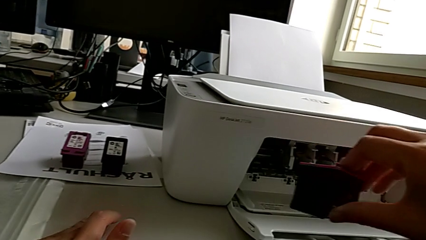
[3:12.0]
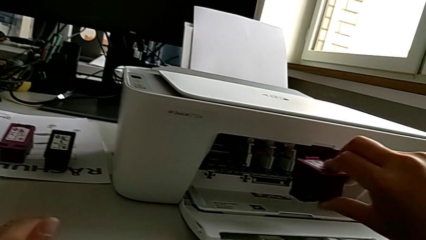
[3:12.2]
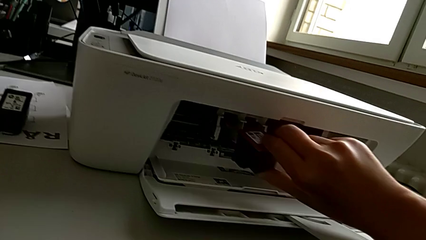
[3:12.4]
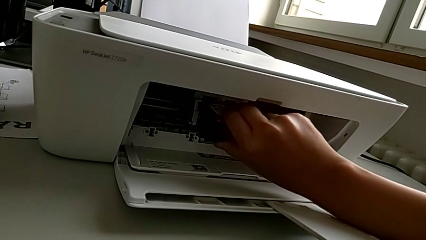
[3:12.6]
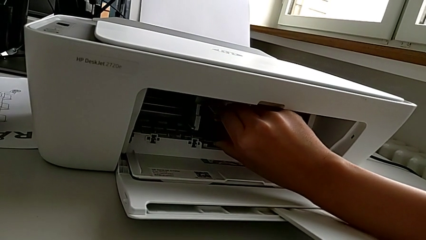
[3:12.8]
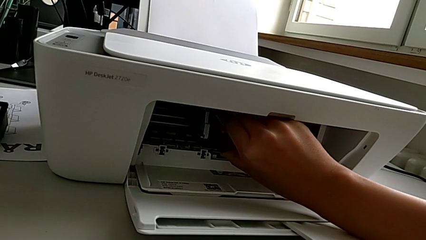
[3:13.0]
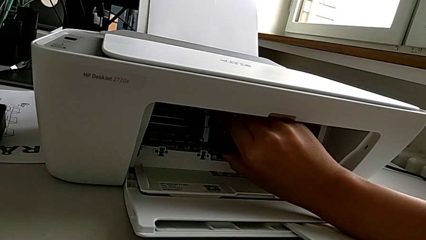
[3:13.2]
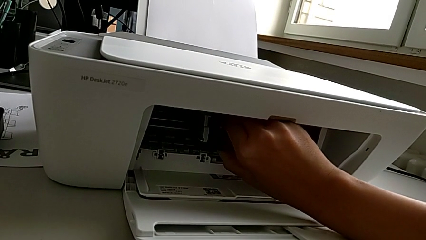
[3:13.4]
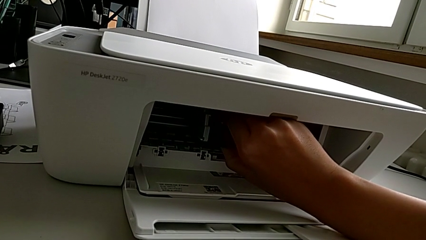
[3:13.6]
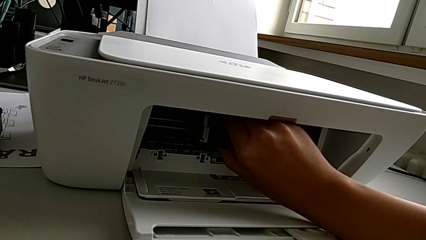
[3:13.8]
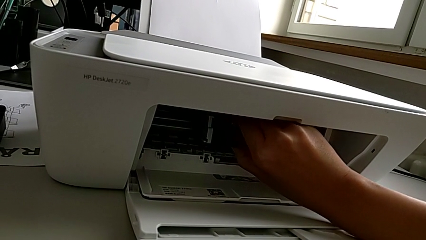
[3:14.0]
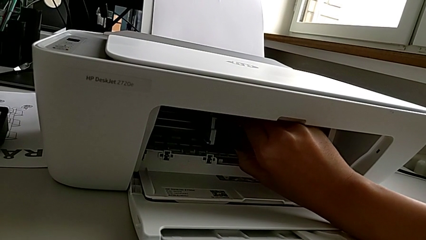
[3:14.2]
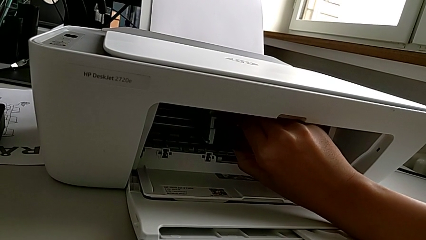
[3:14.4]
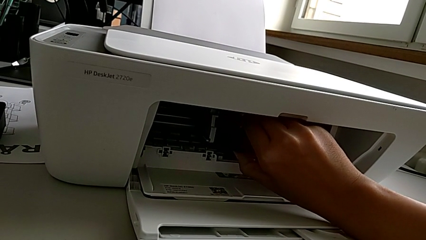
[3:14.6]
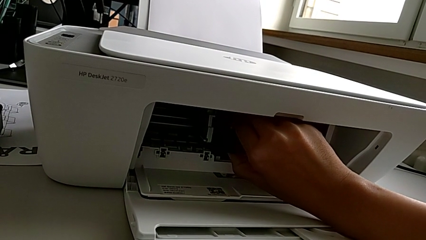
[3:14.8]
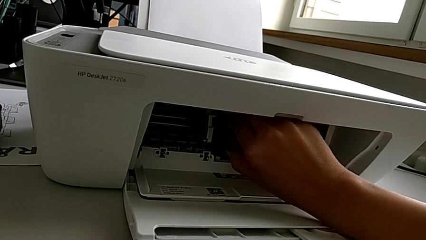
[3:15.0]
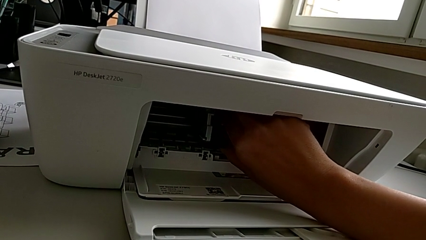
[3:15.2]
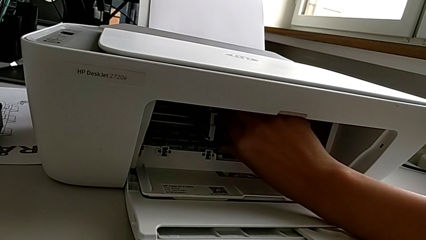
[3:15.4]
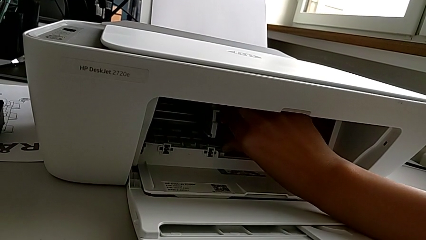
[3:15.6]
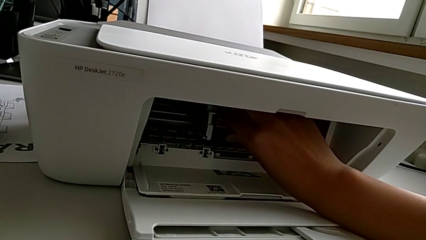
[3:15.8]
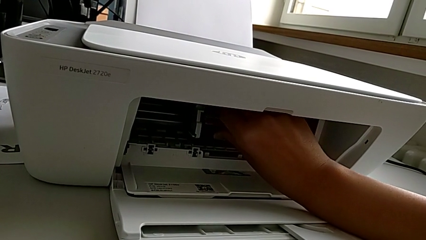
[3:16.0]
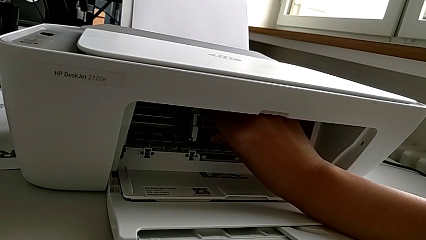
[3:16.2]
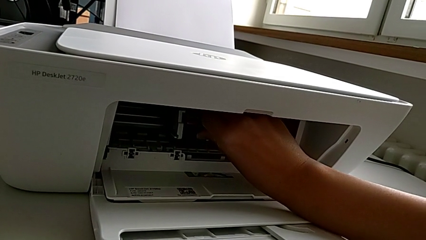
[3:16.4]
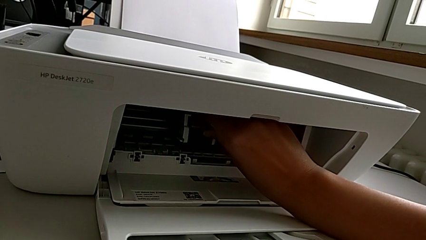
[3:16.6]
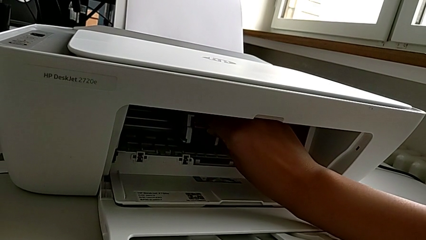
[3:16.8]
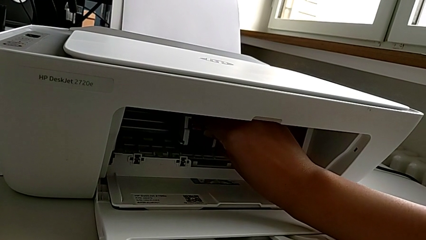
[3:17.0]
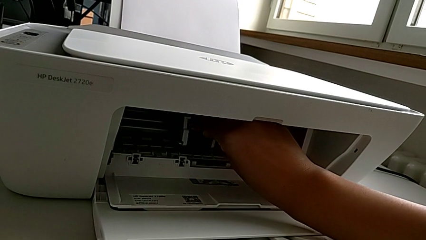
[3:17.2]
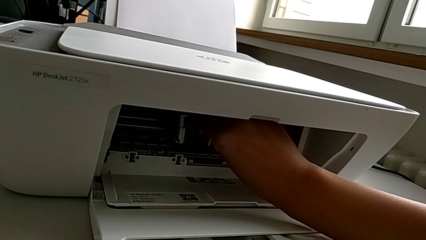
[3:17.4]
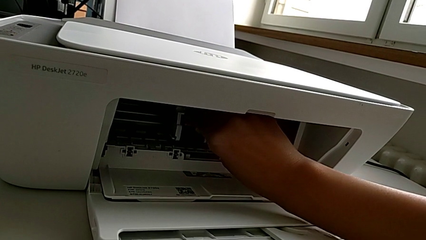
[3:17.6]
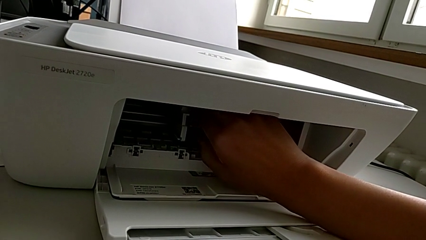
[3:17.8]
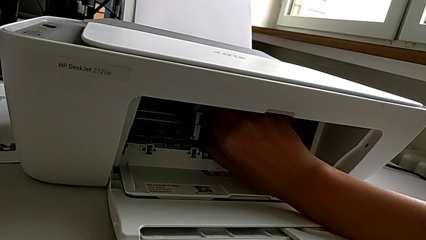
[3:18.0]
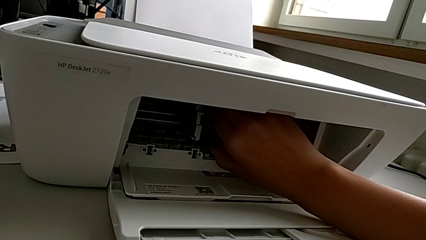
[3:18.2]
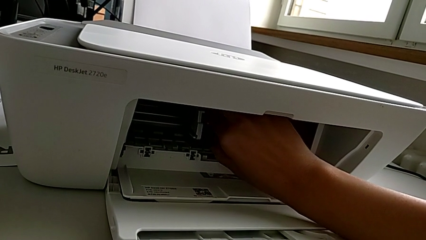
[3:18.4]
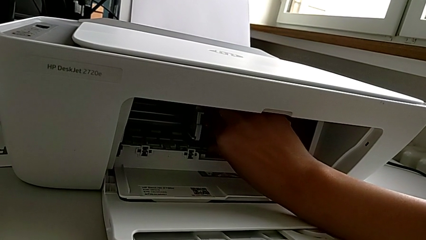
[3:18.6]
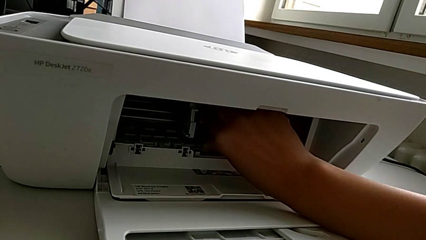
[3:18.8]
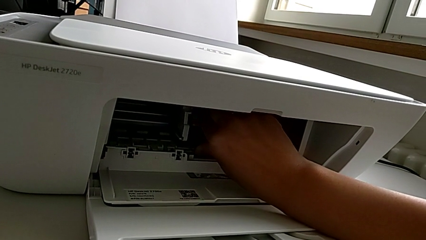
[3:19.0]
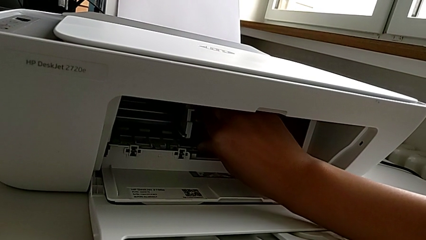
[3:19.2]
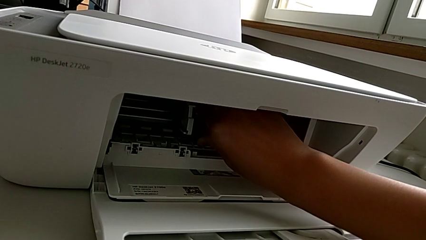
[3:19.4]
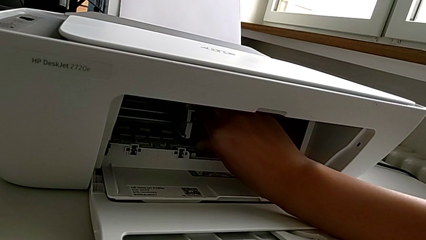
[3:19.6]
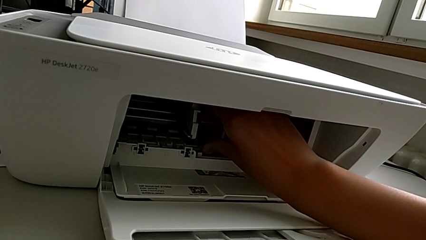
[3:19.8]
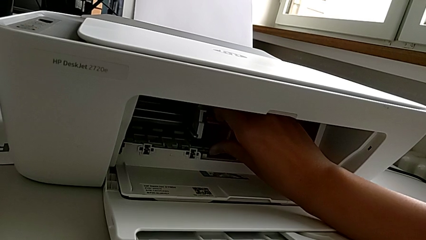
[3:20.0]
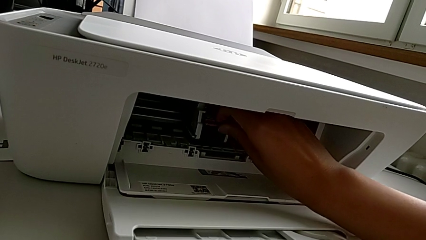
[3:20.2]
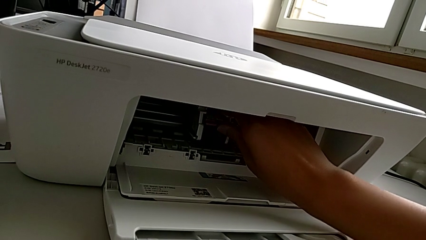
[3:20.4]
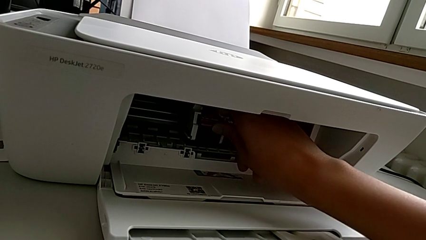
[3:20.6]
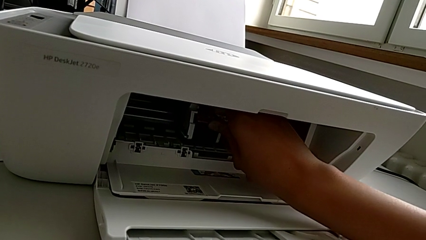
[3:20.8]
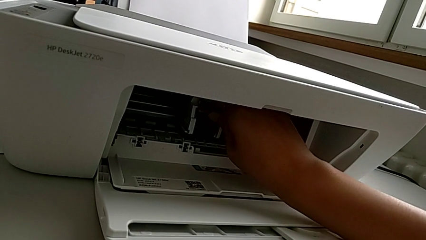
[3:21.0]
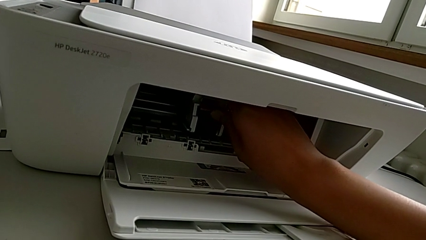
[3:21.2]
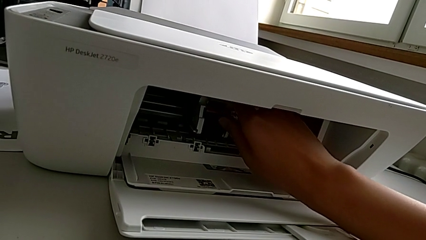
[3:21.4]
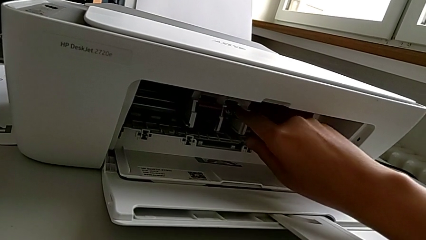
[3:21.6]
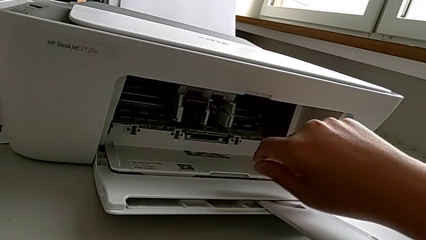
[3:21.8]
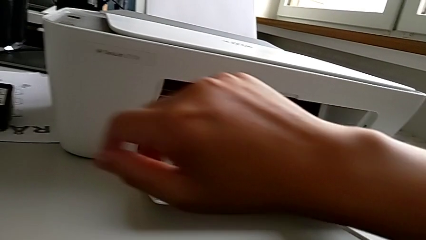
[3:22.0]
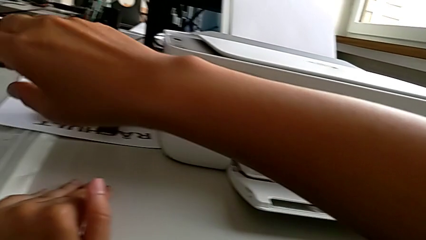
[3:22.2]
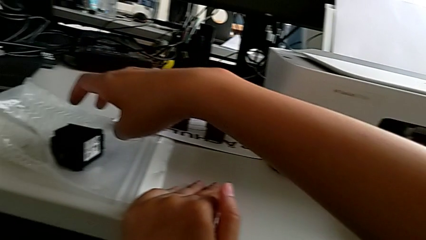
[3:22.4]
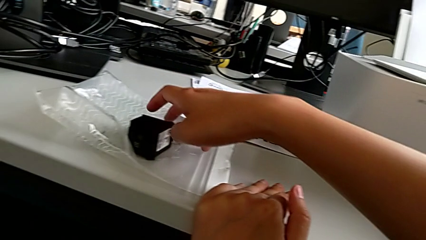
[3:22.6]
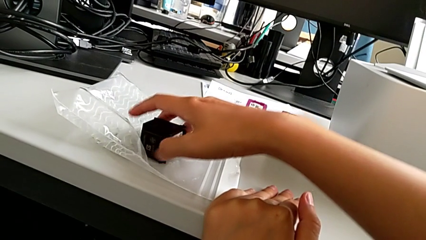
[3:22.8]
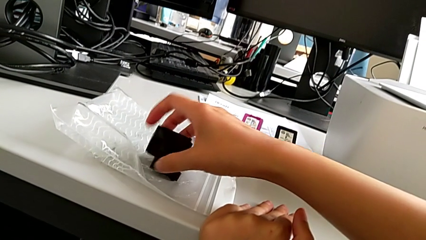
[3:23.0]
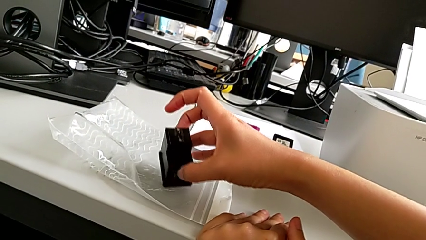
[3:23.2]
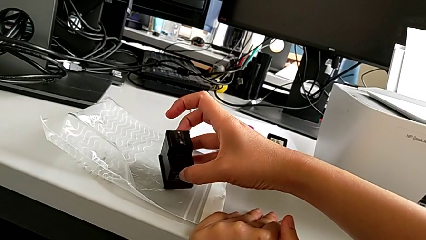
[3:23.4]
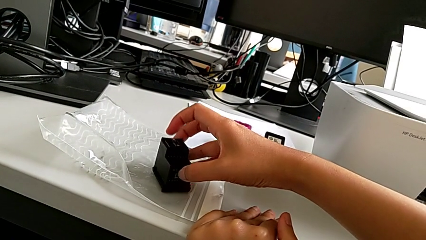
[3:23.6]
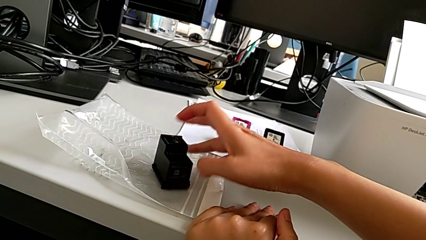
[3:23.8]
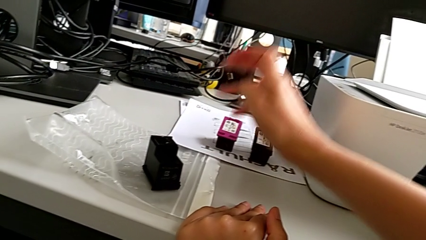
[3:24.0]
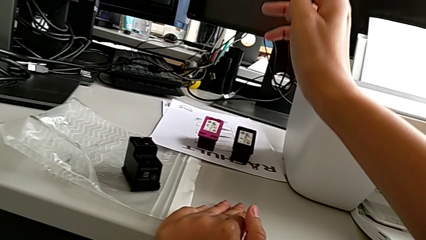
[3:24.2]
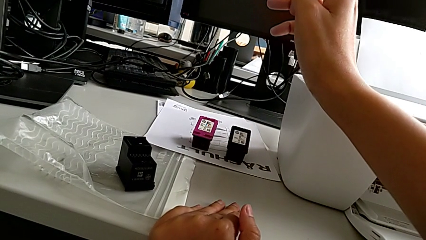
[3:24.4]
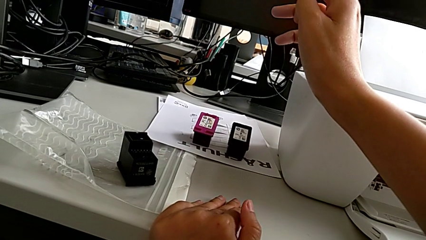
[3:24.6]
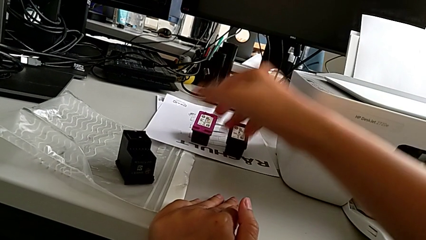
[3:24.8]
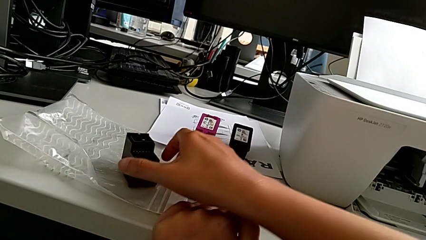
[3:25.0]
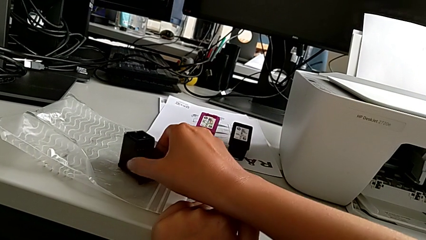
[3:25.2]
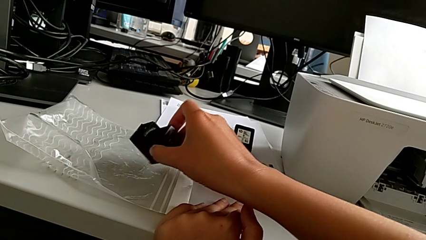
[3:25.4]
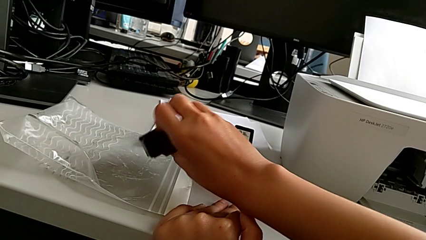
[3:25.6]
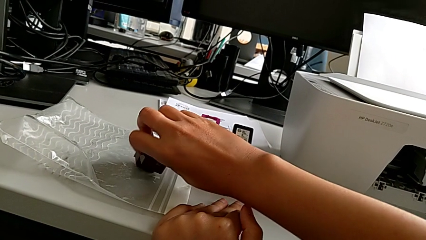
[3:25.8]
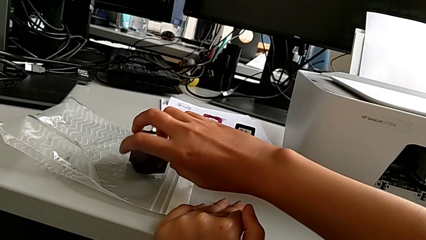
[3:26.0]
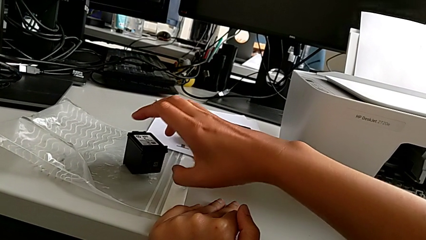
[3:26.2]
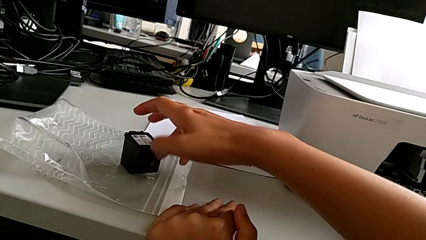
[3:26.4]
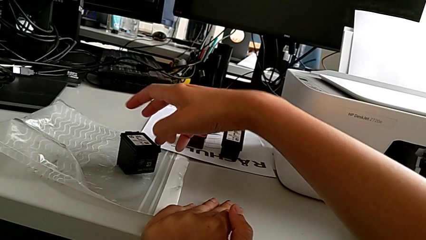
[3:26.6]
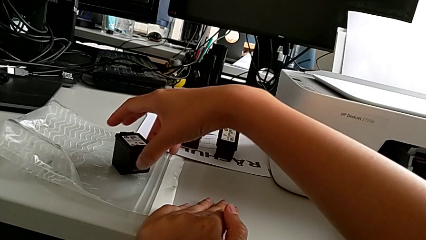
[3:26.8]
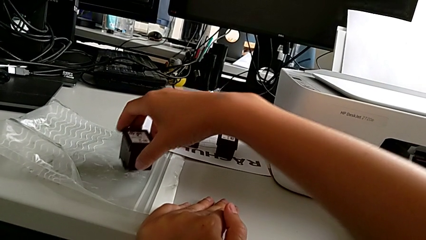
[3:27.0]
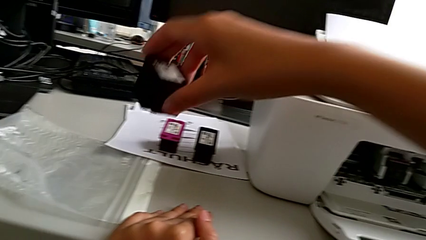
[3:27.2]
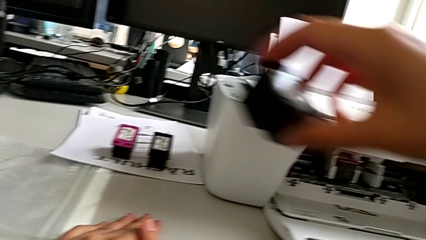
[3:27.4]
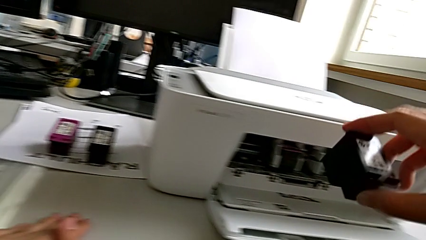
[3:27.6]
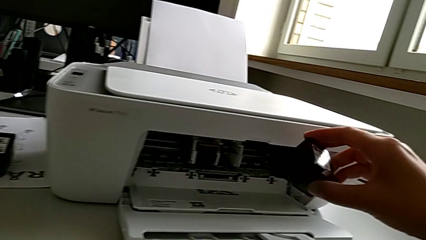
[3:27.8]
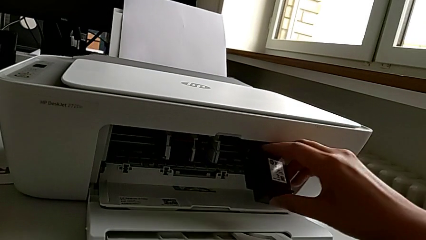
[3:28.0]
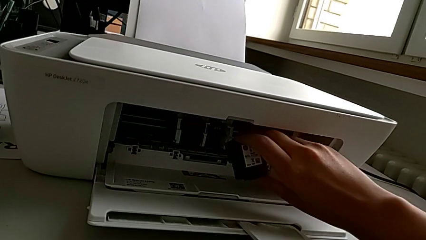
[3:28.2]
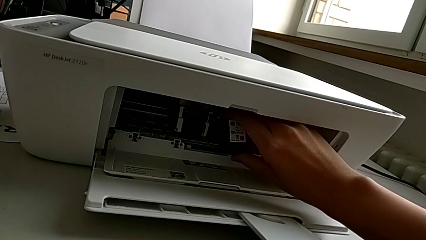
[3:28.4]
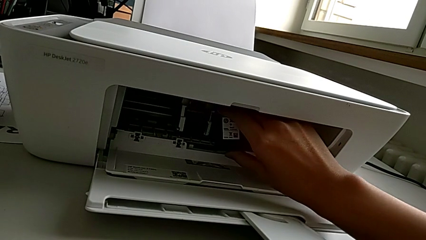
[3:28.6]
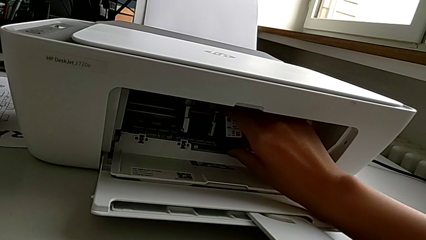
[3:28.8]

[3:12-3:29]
The camera wearer is exchanging the ink cartridges of the printer. They insert the first ink cartridge, grab the black ink cartridge, flip the ink cartridge, flip the black ink cartridge and grab the black ink cartridge.
